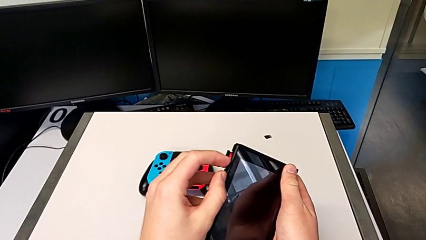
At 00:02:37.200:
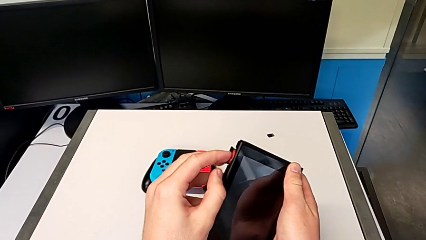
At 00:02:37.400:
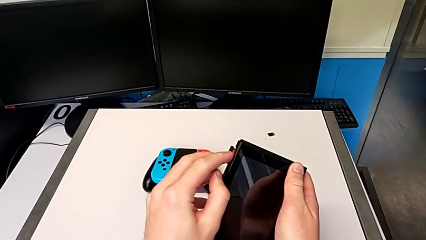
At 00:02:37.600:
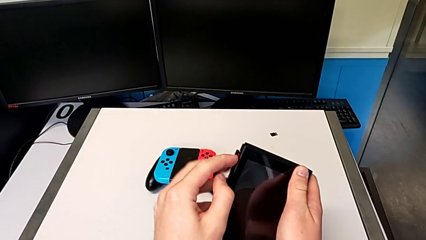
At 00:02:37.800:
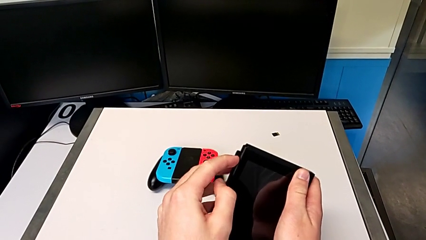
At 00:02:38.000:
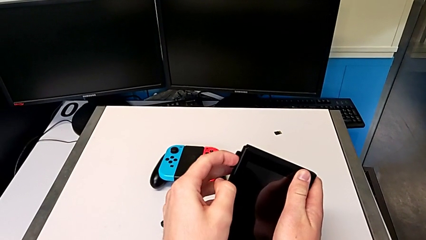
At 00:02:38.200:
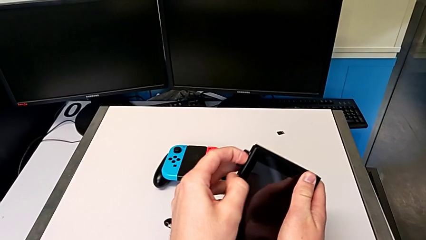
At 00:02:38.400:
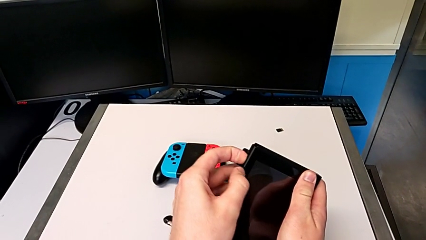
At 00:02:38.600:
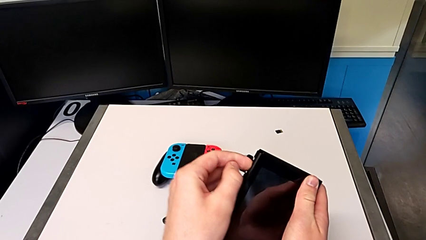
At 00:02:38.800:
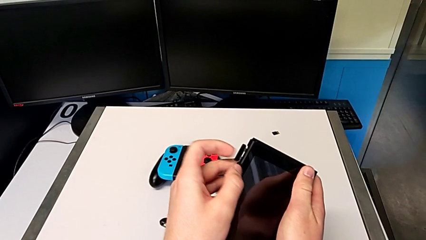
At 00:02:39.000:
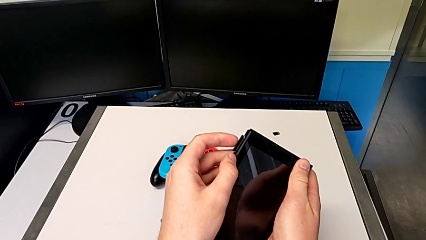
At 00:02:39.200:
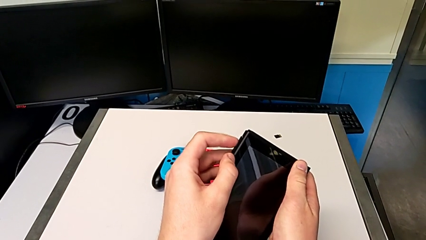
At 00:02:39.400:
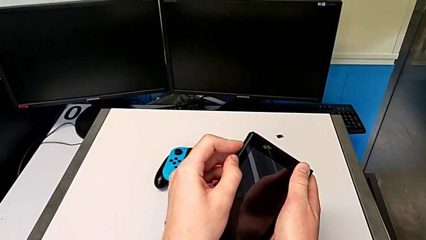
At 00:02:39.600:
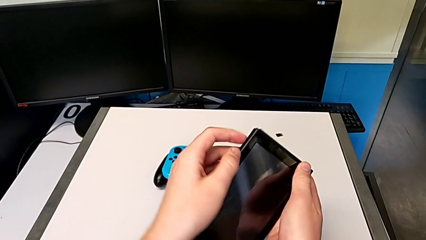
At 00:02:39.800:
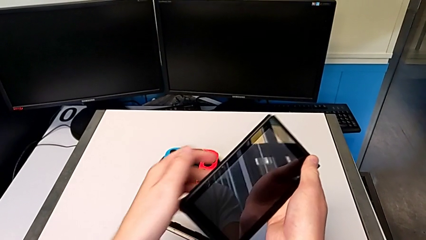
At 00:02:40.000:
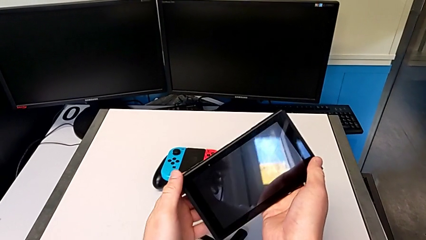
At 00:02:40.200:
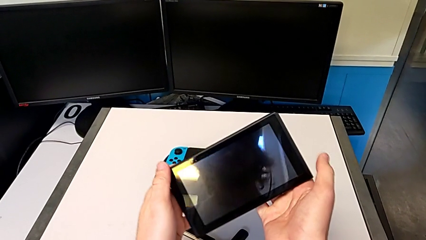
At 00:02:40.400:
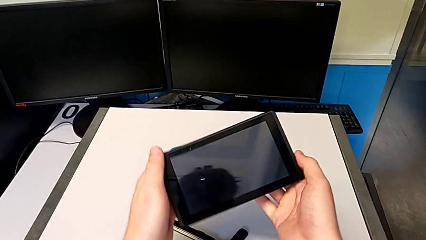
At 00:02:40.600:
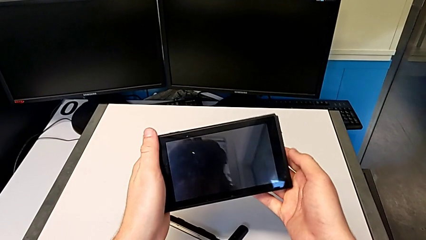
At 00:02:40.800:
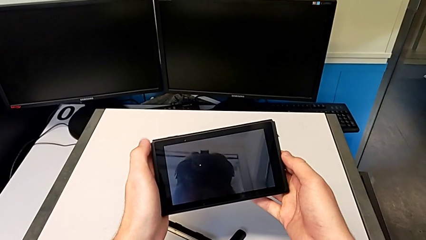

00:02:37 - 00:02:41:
The camera wearer is changing the game card. They close the game card.

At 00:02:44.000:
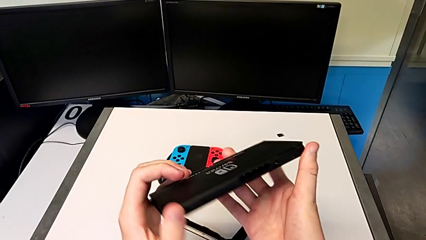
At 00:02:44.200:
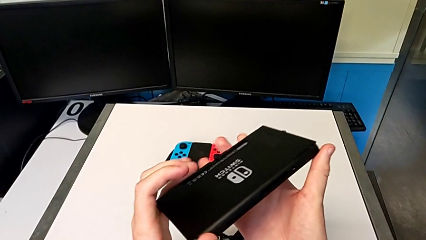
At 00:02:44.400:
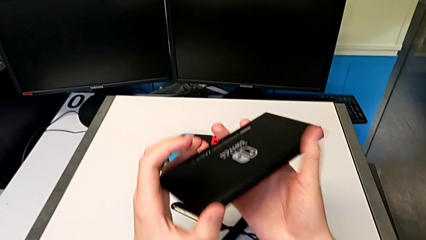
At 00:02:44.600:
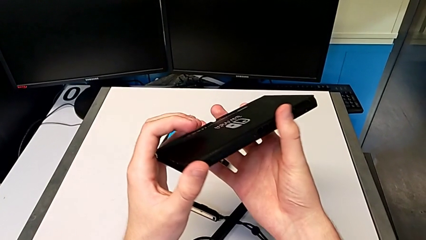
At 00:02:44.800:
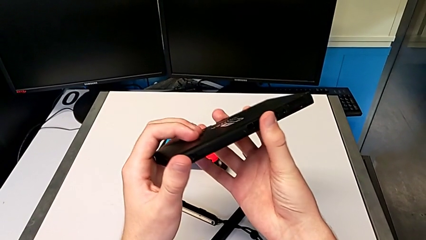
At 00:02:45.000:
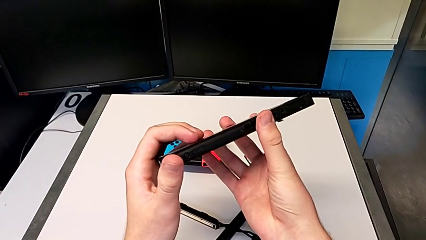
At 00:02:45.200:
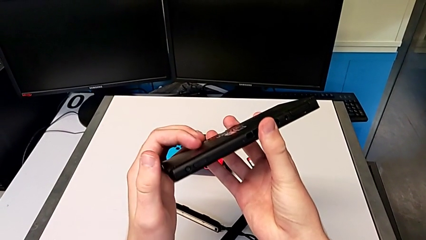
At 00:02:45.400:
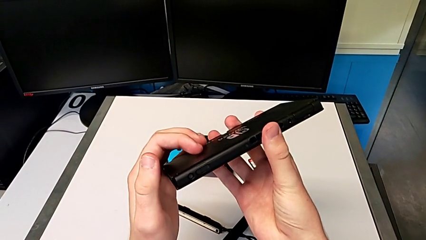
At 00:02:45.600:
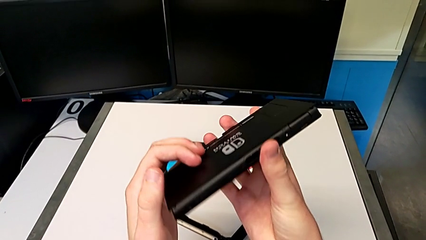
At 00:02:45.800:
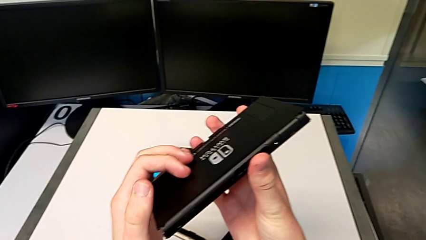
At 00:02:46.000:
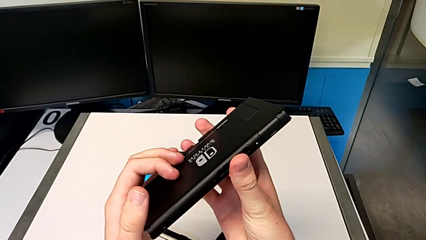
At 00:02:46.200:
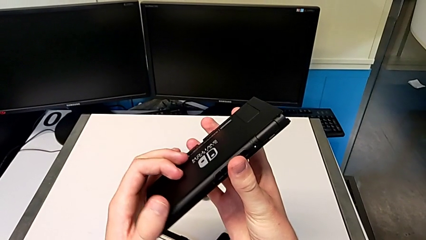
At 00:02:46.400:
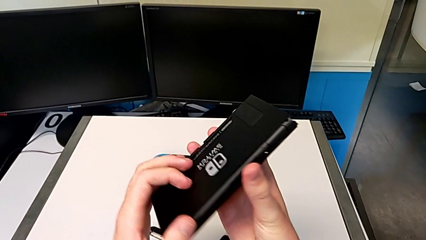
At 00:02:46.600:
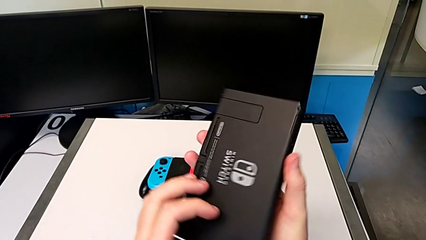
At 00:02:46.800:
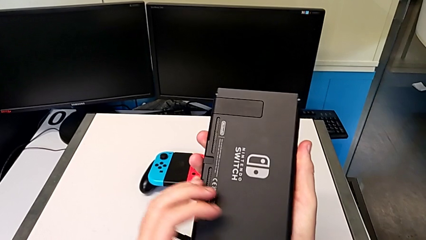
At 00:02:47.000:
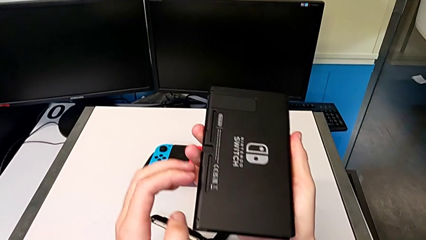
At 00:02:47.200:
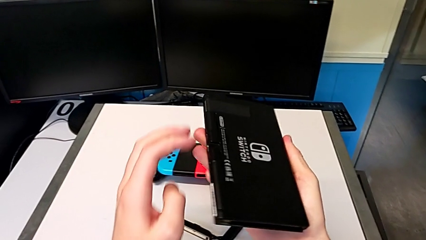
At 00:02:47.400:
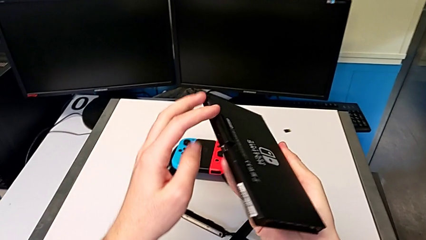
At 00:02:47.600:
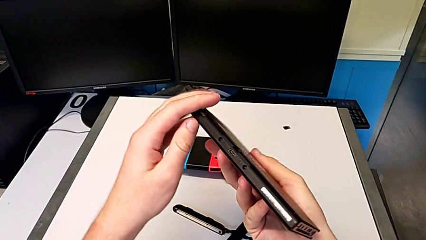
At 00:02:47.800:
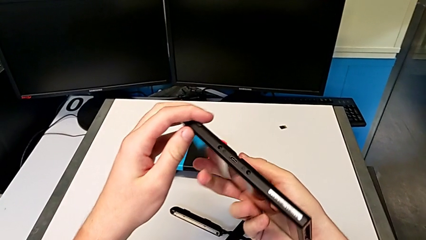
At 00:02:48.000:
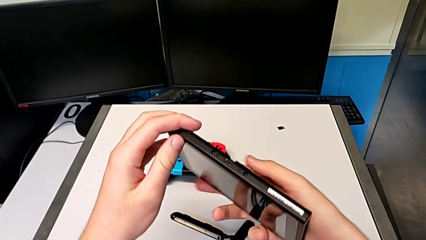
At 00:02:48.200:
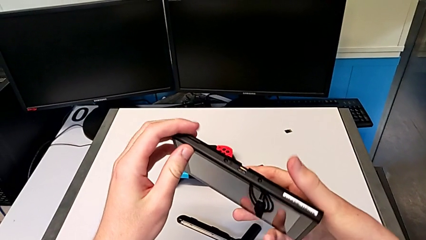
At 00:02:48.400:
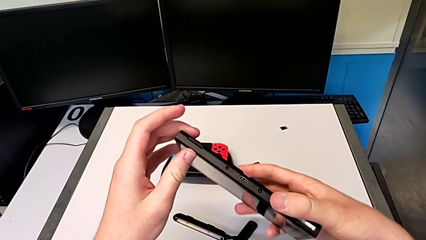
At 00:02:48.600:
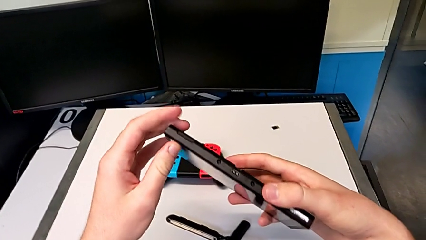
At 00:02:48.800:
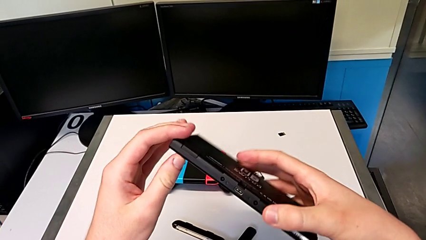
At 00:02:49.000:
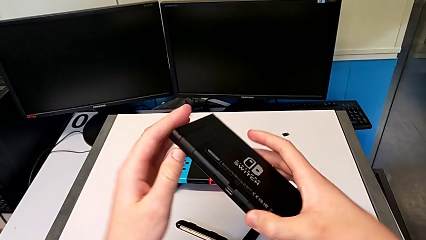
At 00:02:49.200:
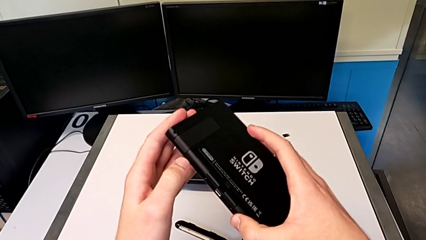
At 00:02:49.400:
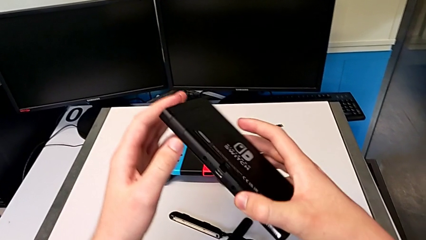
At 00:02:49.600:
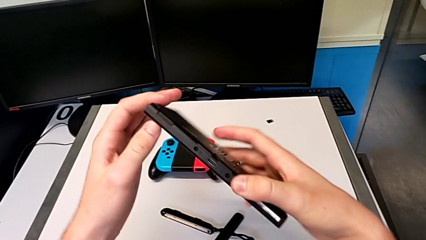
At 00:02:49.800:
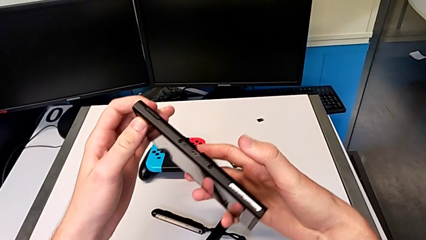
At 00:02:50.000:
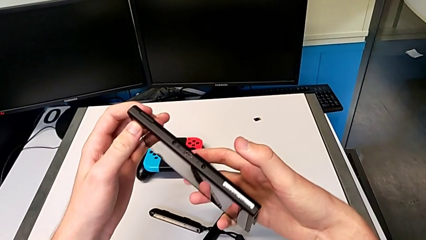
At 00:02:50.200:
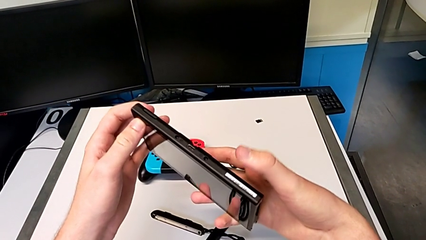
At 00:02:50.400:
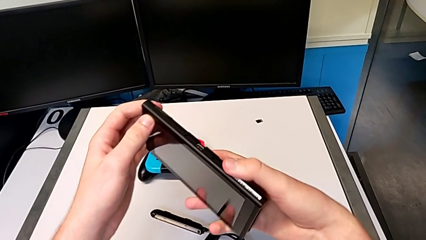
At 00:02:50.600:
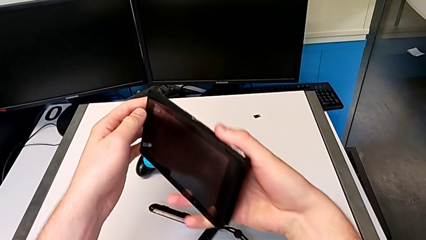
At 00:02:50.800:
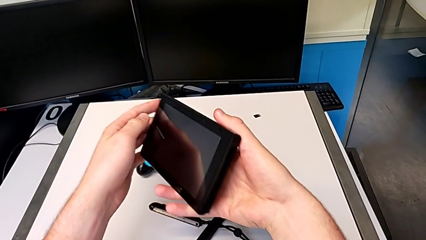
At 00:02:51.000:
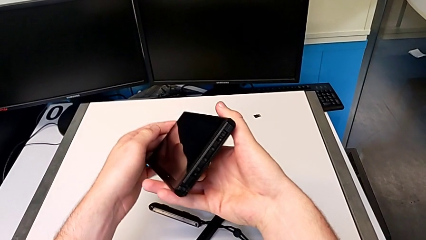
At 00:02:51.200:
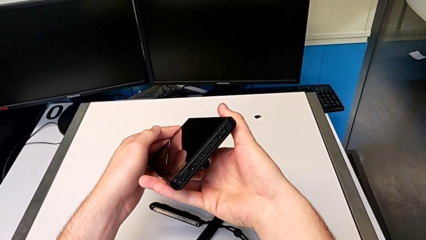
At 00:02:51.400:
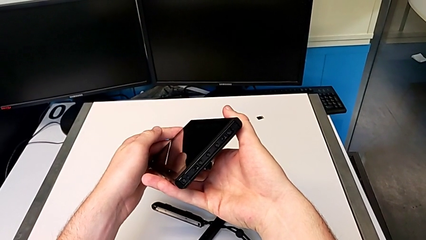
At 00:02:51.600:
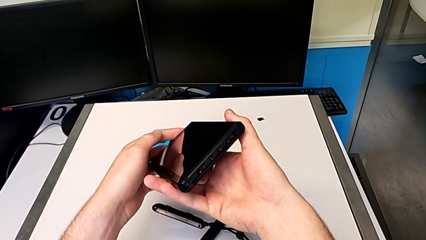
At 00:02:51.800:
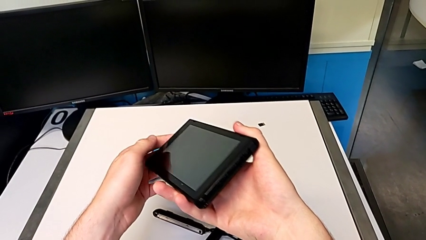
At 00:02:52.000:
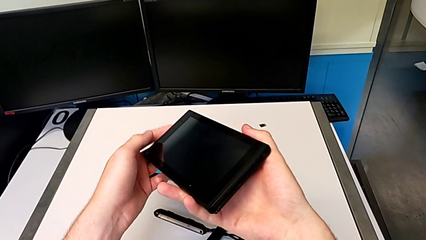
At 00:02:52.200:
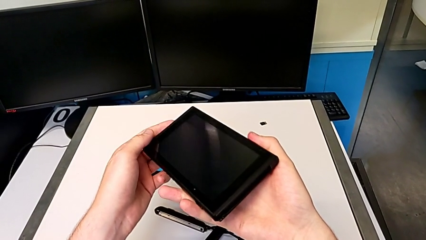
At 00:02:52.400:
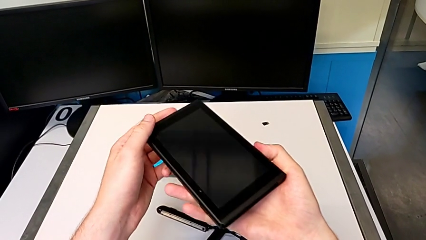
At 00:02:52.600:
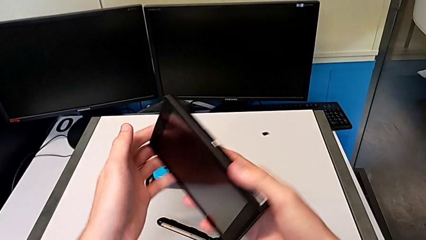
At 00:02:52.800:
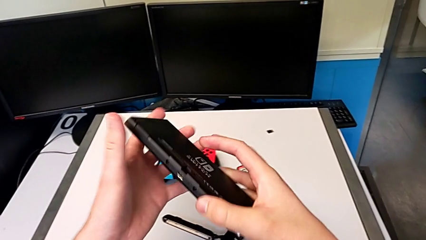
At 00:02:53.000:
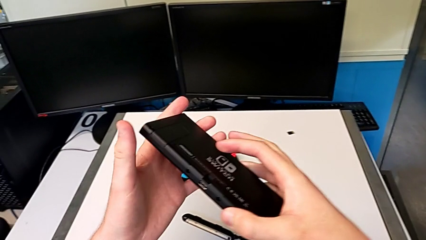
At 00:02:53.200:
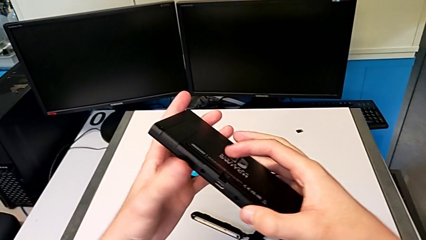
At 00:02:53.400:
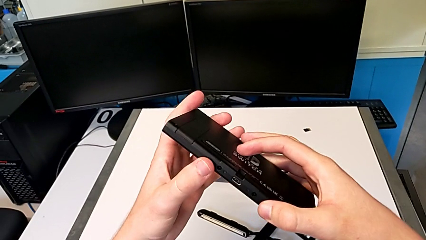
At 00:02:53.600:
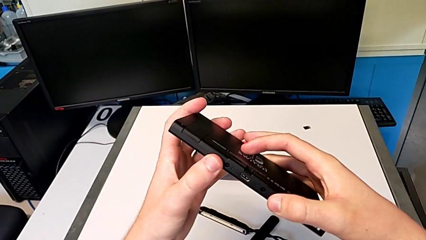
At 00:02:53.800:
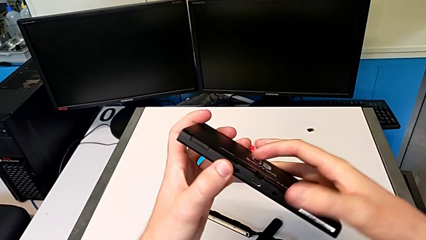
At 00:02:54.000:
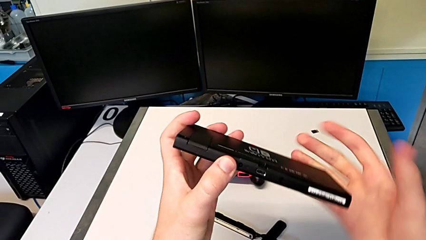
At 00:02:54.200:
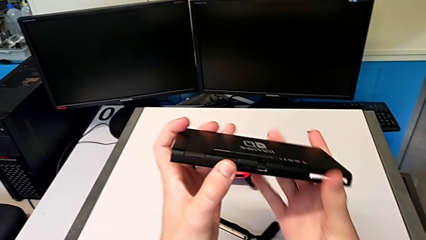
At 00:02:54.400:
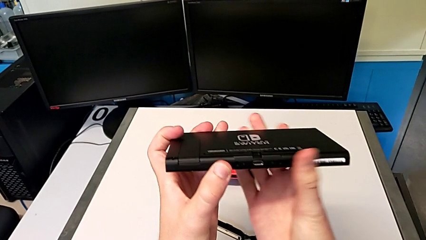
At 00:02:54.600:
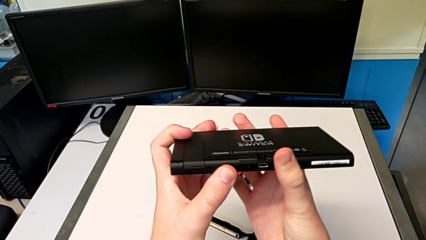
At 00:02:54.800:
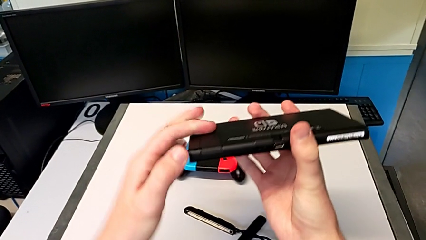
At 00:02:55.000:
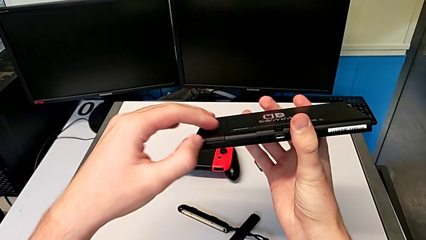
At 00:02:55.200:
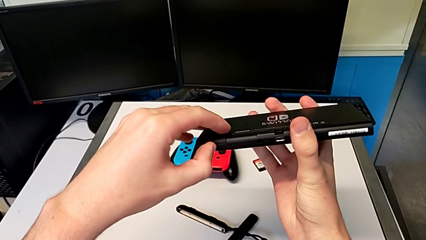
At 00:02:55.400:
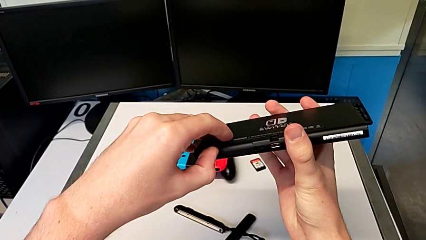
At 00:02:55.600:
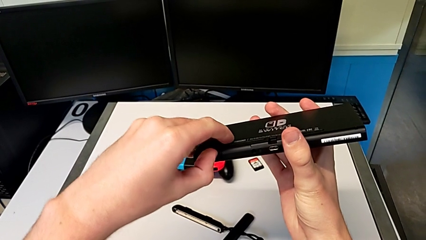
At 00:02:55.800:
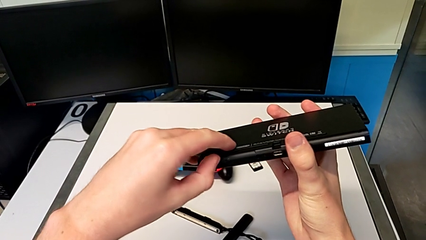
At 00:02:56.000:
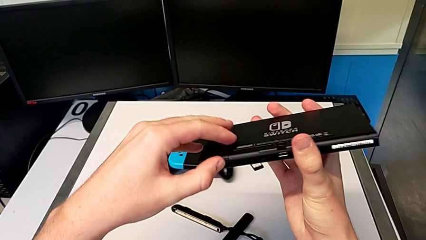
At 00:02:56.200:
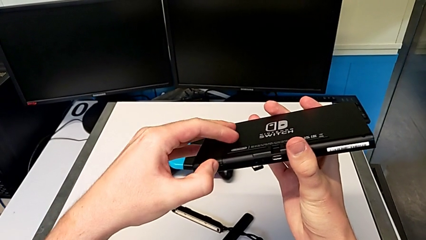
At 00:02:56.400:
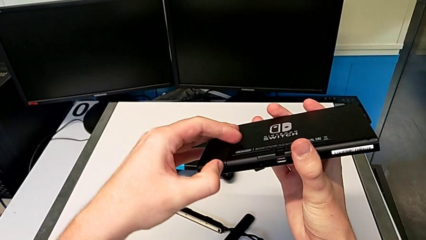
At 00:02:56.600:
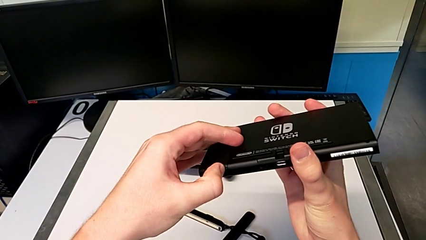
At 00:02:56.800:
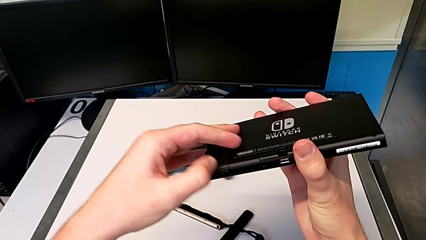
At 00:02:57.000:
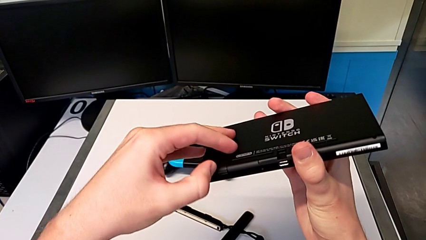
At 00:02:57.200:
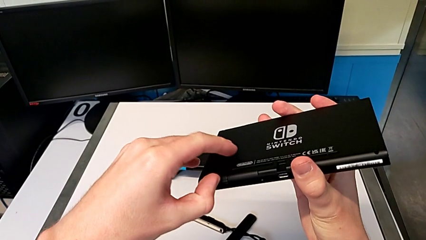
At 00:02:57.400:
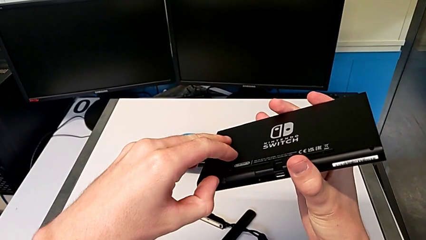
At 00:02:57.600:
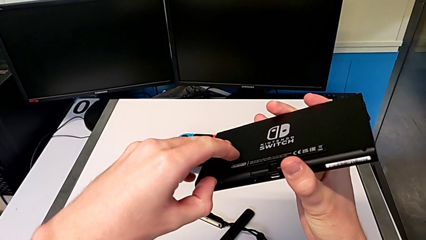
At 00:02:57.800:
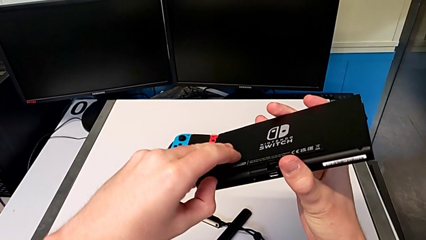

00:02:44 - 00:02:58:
The camera wearer is changing the micro SD card. They rotate the Nintendo Switch, inspect it and rotate it.
